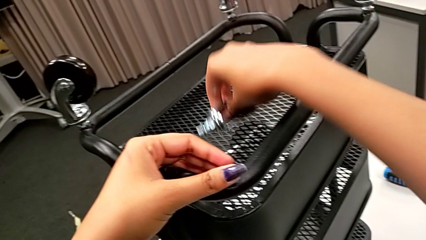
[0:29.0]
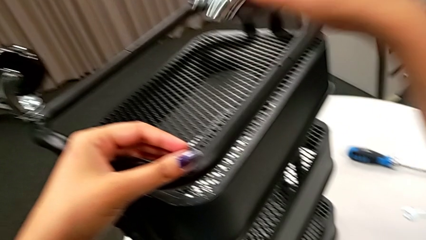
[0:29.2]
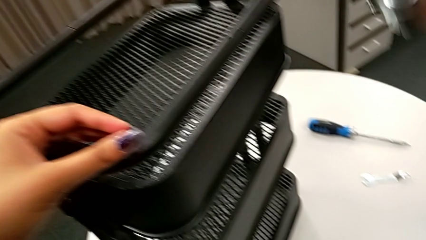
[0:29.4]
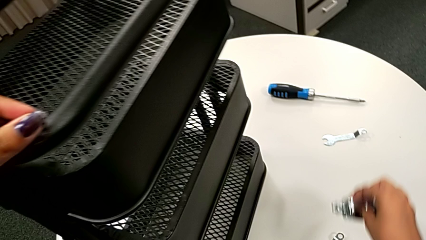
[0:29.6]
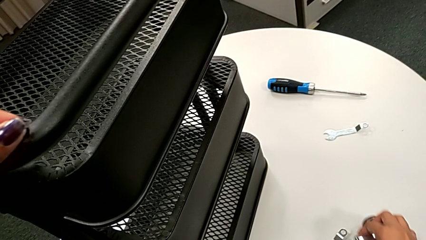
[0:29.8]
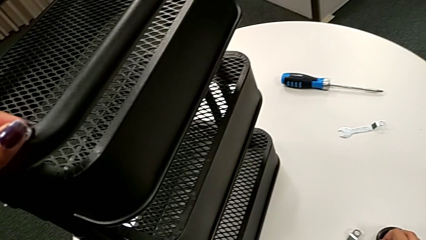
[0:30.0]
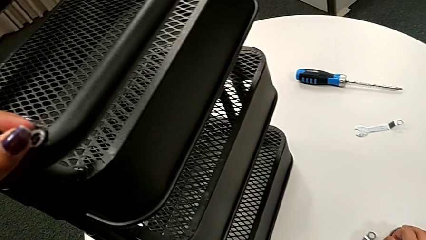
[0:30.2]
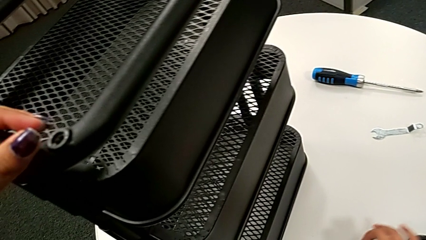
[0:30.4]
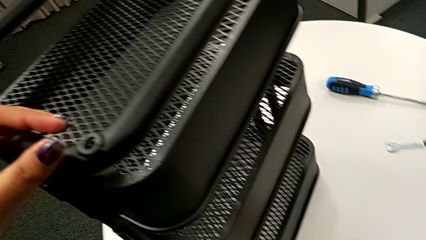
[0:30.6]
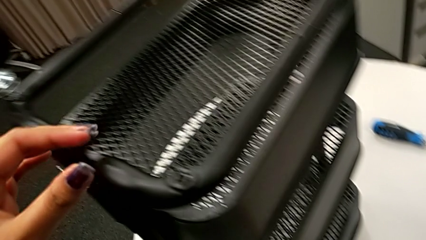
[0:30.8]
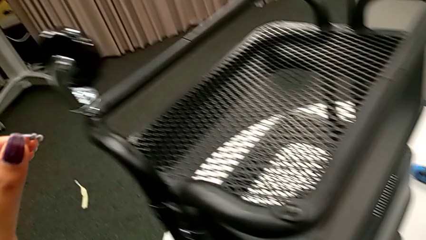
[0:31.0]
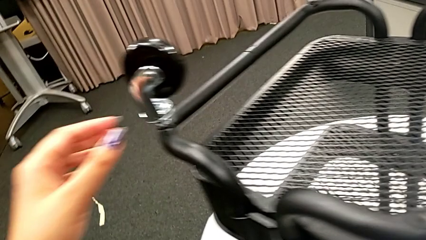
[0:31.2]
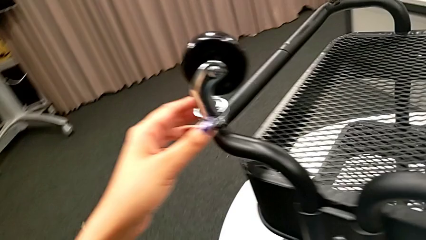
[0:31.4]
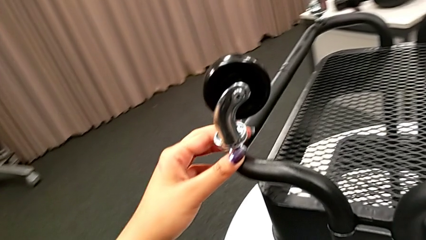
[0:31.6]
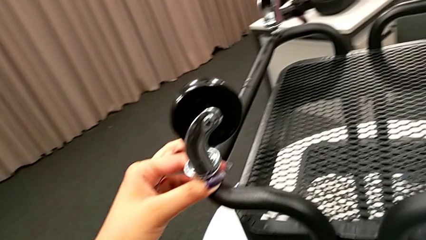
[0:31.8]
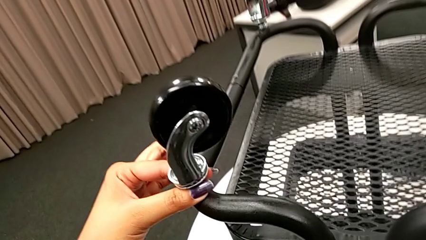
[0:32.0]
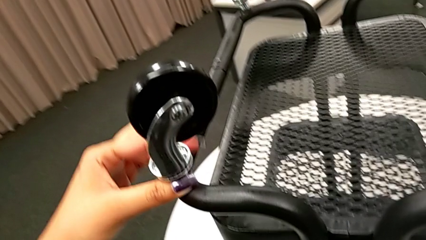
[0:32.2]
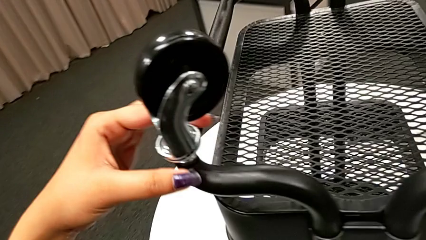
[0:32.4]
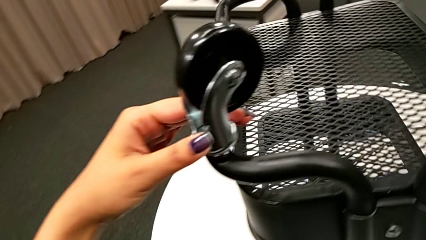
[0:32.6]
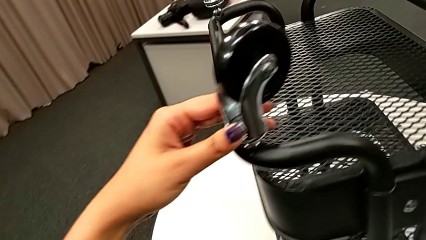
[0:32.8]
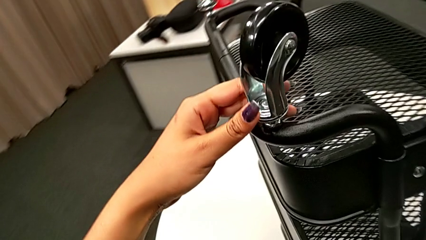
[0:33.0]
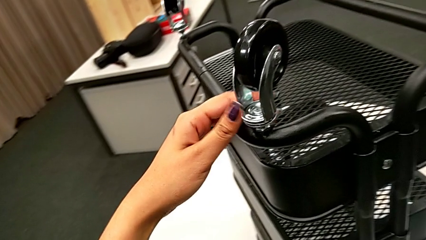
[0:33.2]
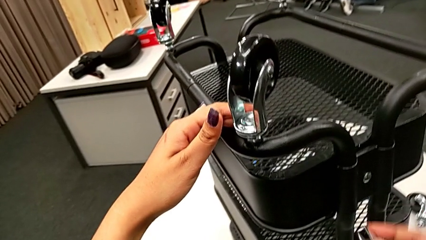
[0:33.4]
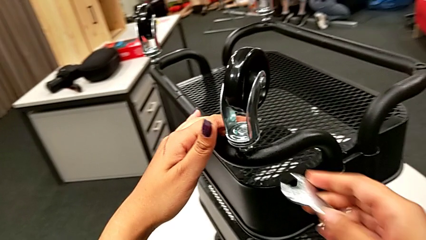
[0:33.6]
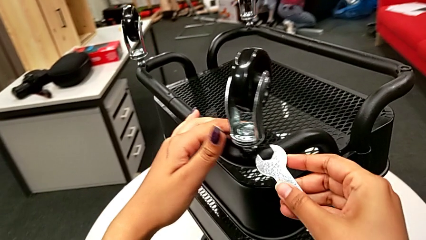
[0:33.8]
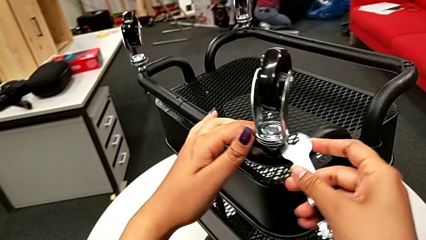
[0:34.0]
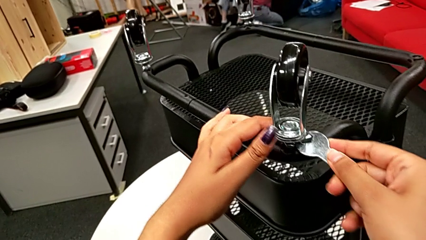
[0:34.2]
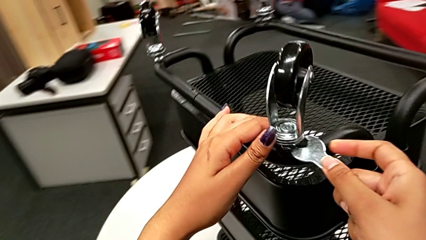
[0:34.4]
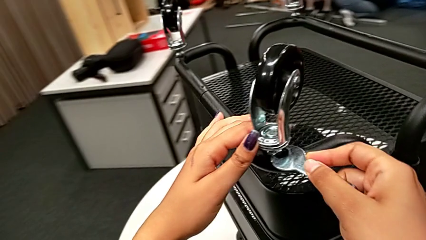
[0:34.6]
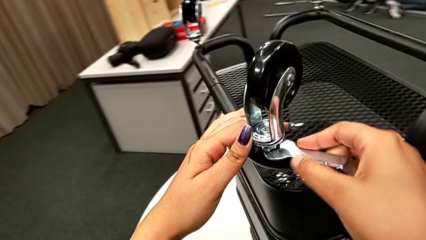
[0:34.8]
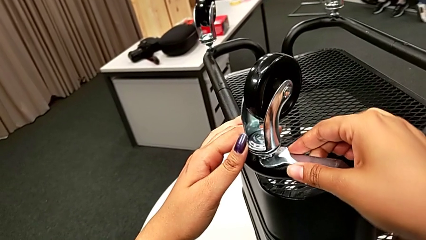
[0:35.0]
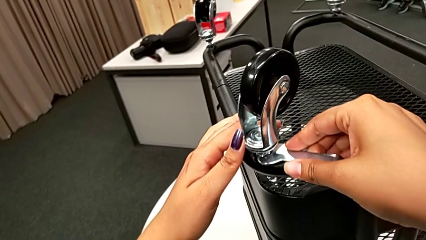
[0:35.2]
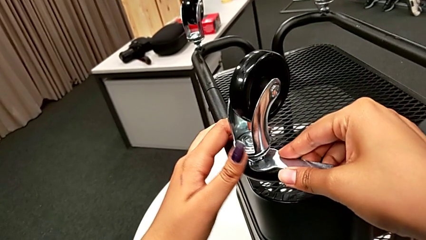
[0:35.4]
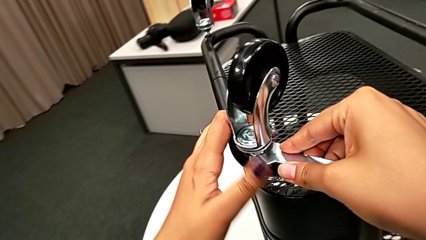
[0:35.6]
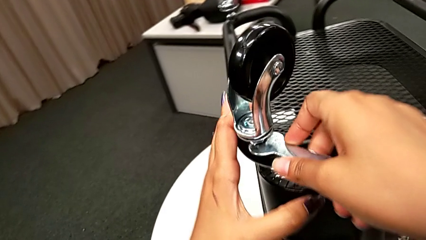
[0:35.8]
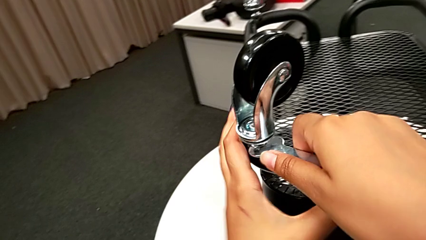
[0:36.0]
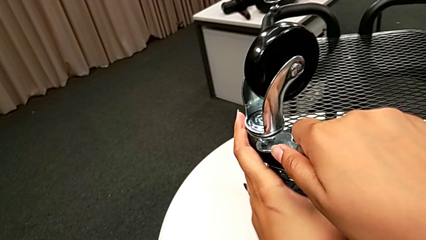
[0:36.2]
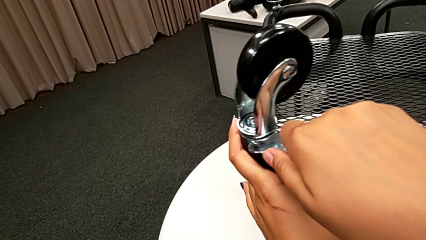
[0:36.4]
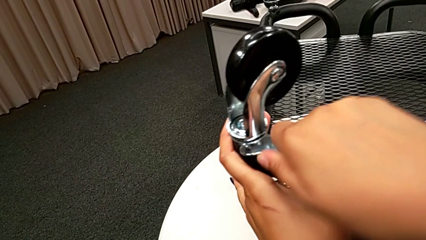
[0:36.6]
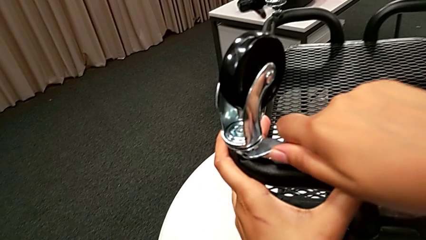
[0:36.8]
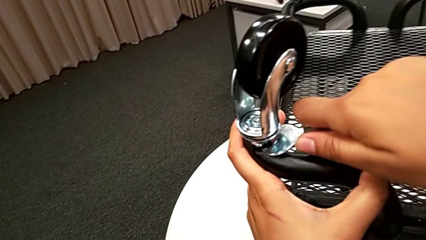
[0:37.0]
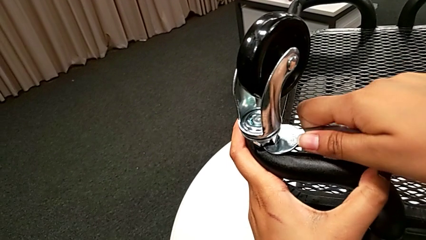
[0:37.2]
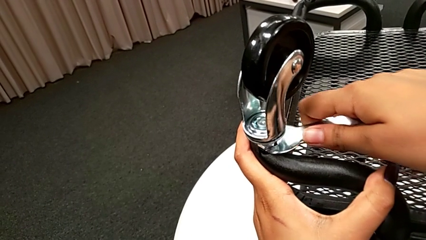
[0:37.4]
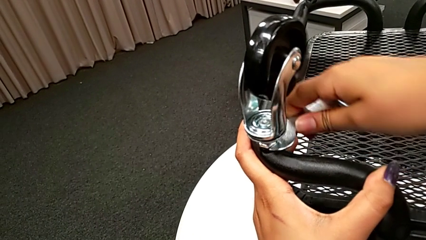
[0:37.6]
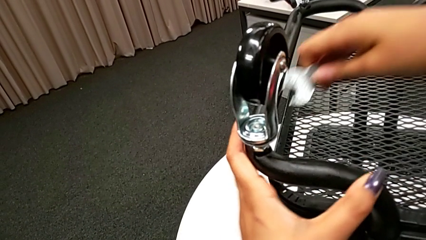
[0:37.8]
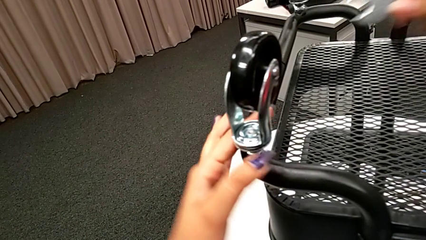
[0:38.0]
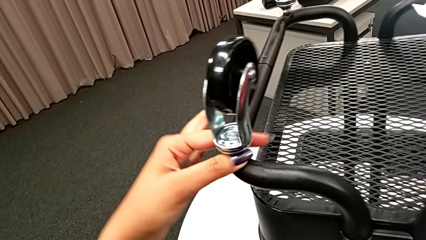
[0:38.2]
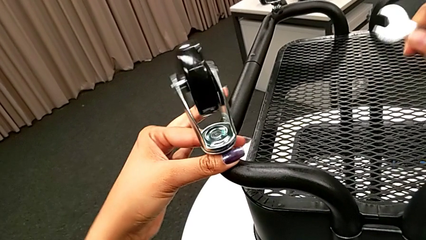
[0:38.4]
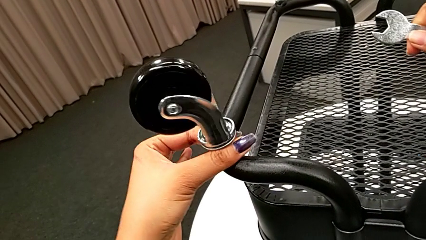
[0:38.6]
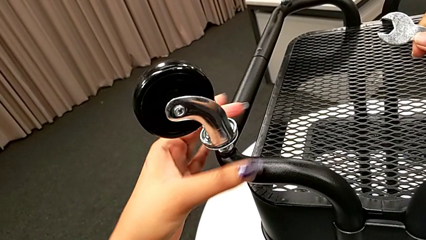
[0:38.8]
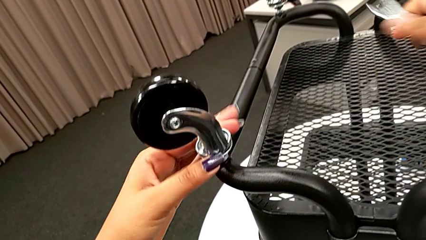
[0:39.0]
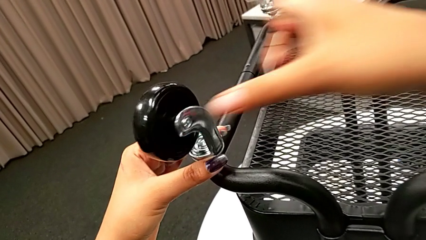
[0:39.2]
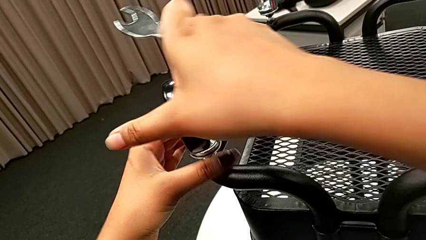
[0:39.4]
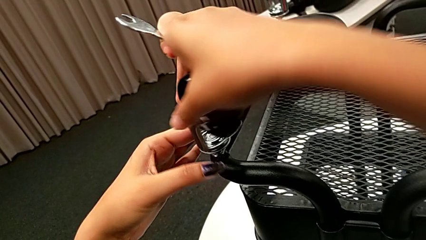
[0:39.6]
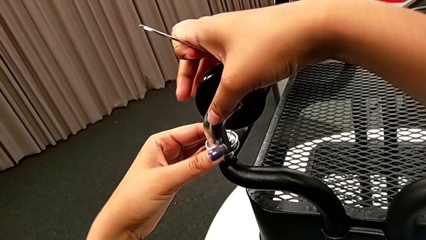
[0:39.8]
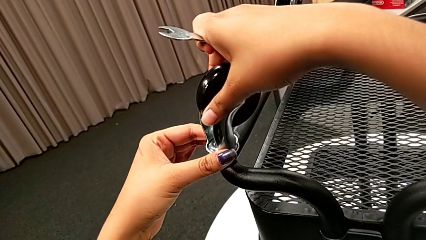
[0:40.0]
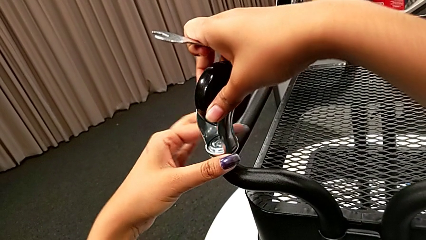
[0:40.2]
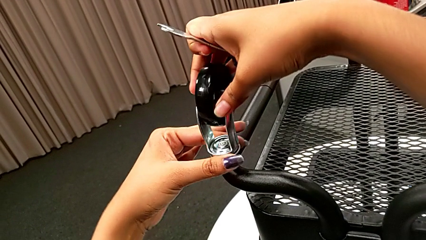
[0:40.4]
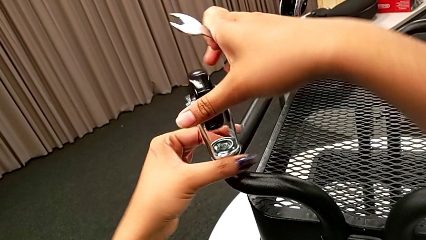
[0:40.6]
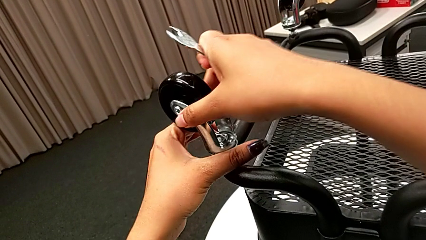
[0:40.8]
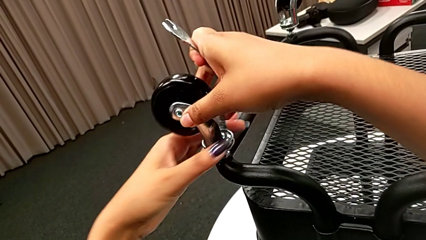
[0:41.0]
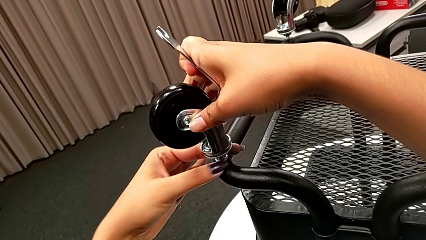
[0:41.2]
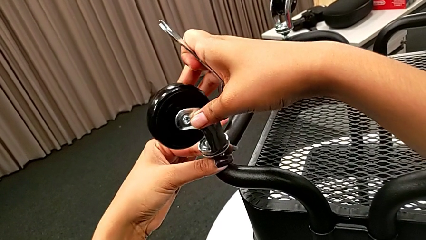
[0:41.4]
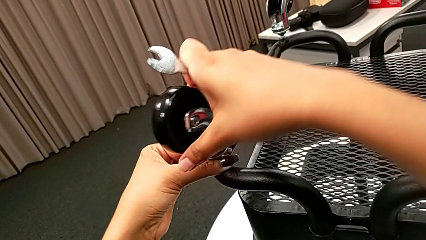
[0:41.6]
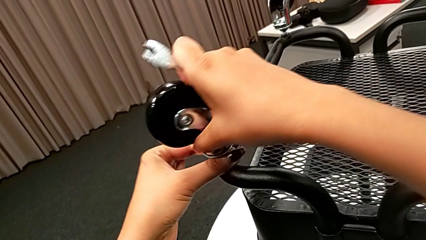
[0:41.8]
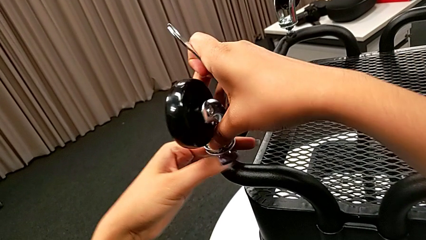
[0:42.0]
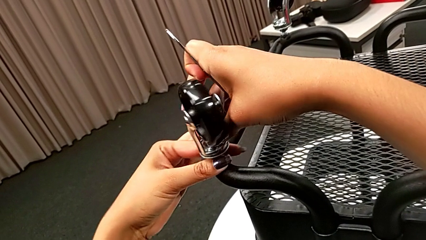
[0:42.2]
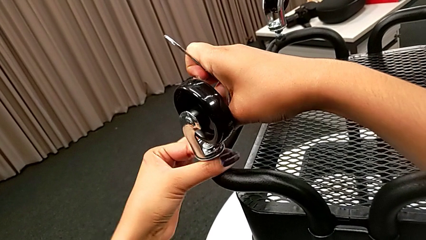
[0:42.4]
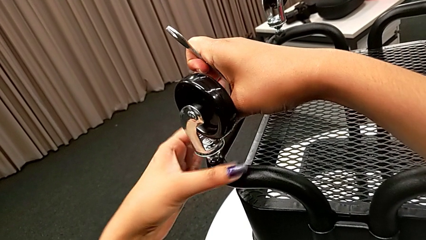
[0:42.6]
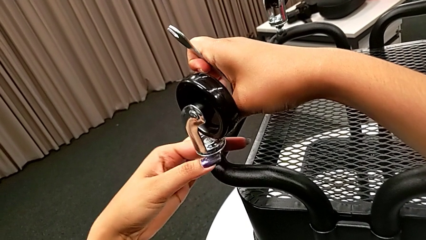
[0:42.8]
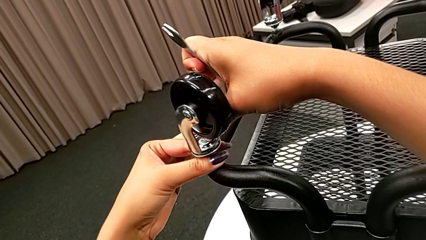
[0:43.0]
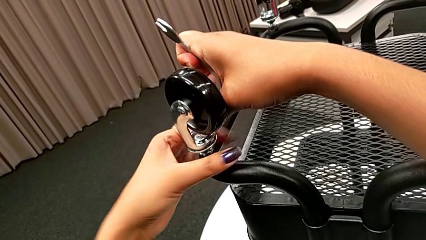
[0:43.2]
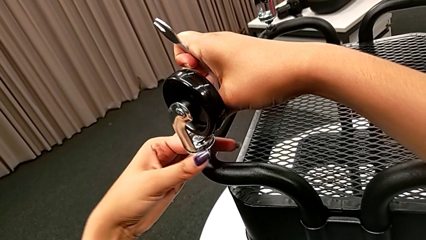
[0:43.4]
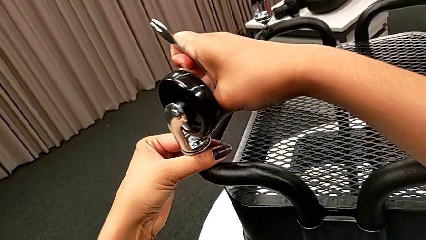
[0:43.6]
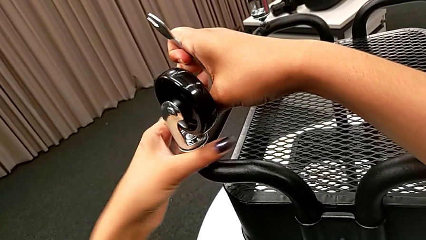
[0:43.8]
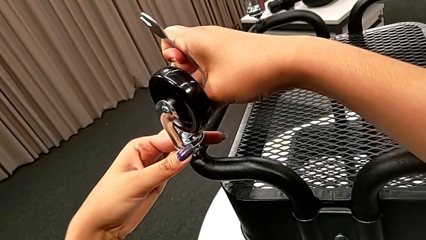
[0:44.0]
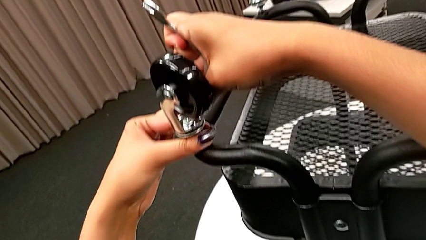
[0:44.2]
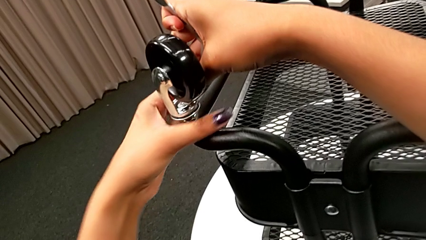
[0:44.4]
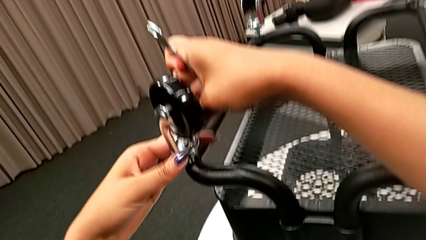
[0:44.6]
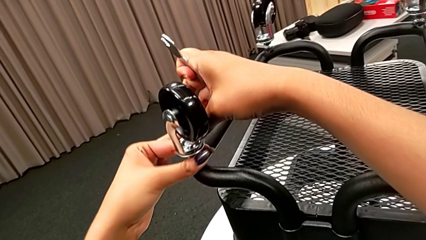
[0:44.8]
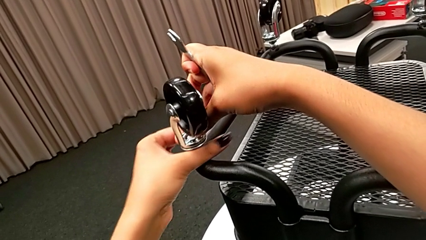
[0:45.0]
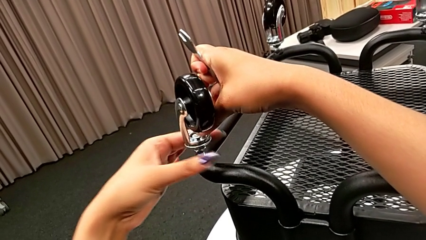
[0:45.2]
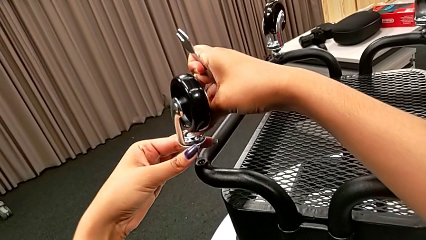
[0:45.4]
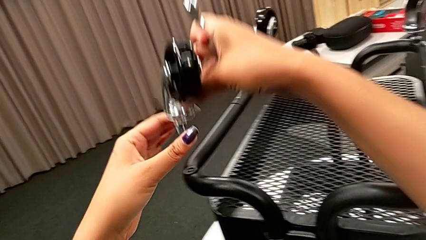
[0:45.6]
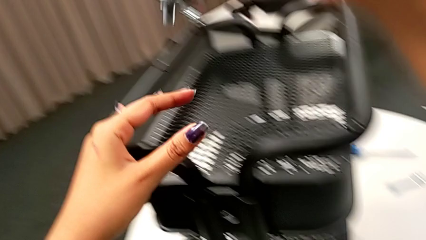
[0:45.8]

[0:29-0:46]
The camera wearer is disassembling the wheels of the rolling cart. They place the first wheel, touch the second wheel, insert the flat hexagonal wrench, unscrew the first hex nut, rotate the second wheel, unscrew the second hex nut and withdraw the first wheel.
